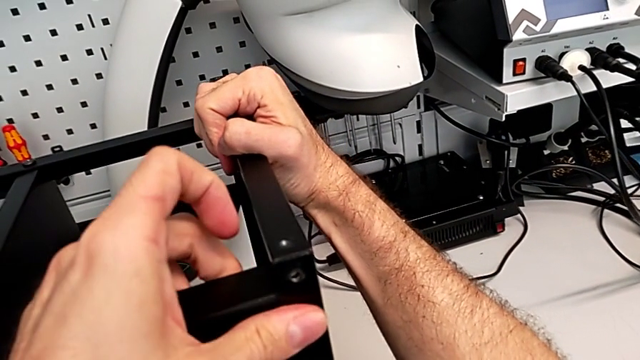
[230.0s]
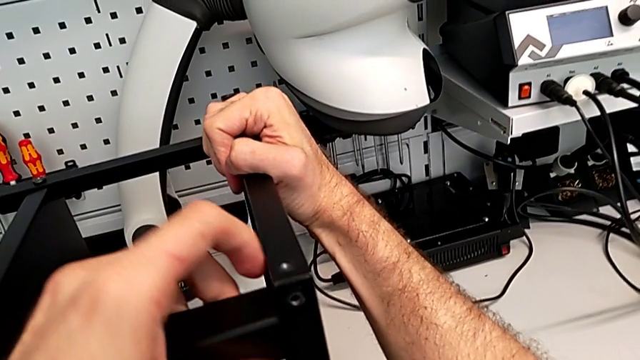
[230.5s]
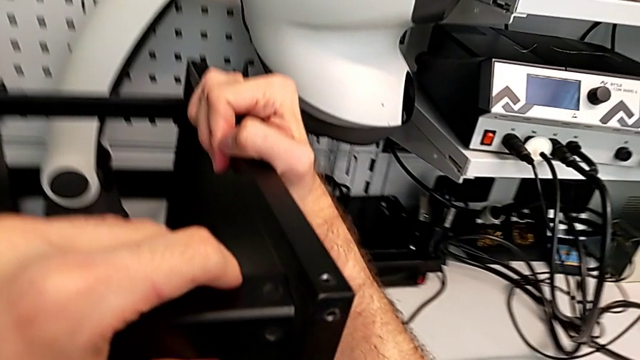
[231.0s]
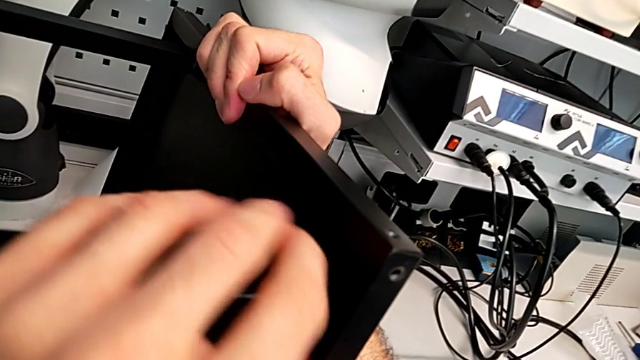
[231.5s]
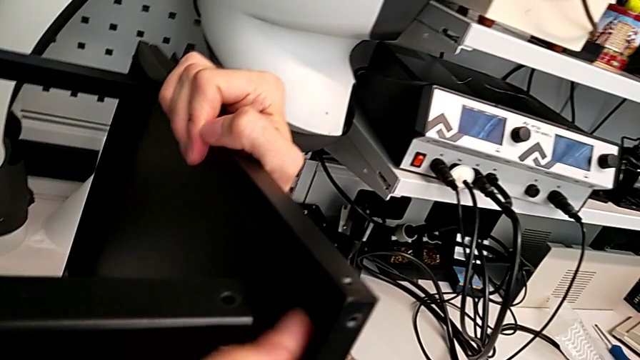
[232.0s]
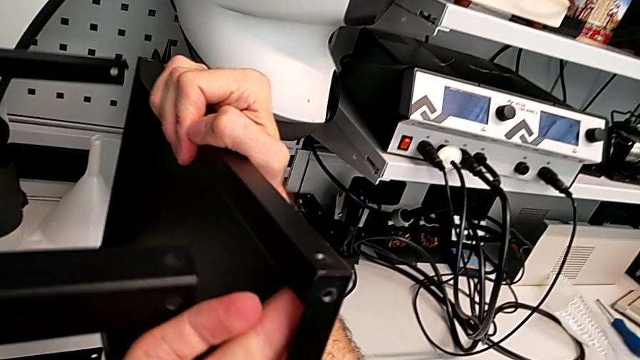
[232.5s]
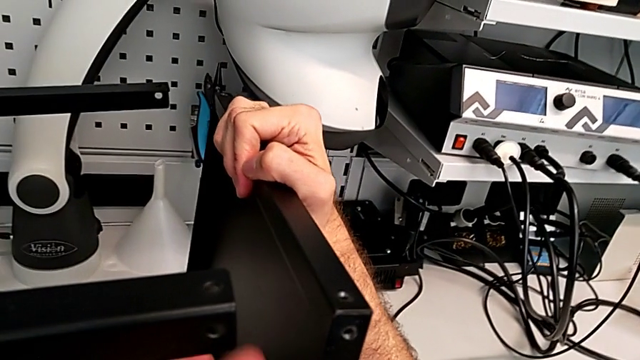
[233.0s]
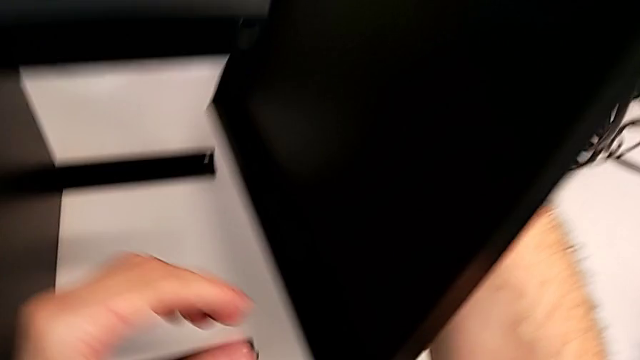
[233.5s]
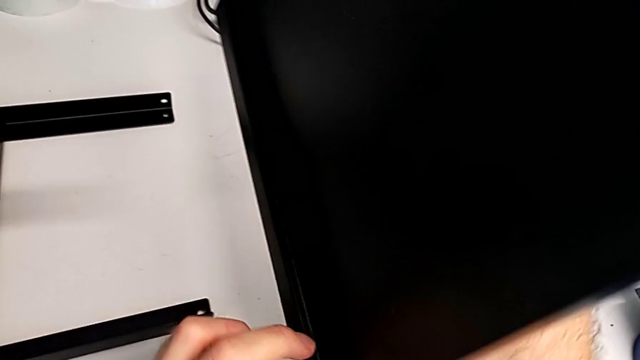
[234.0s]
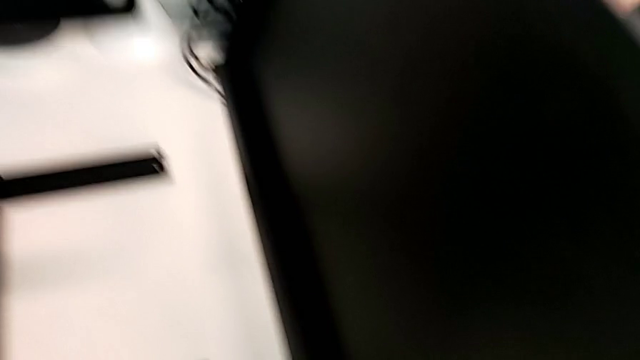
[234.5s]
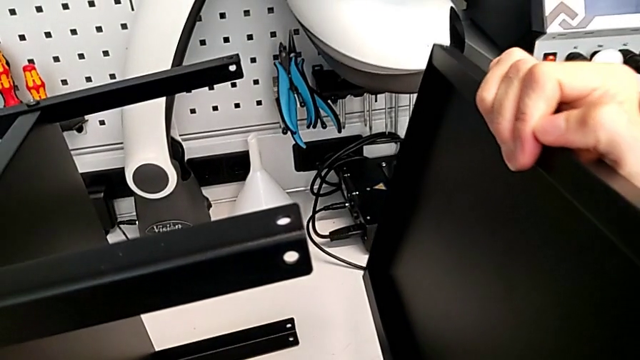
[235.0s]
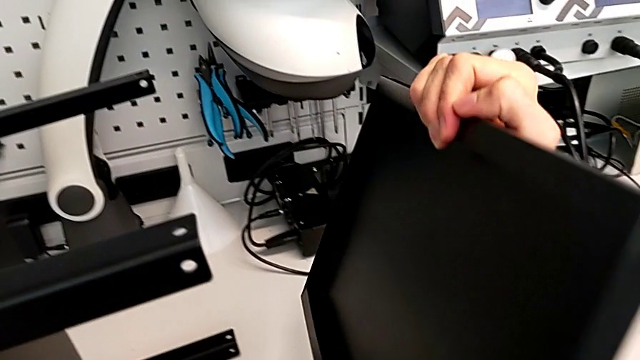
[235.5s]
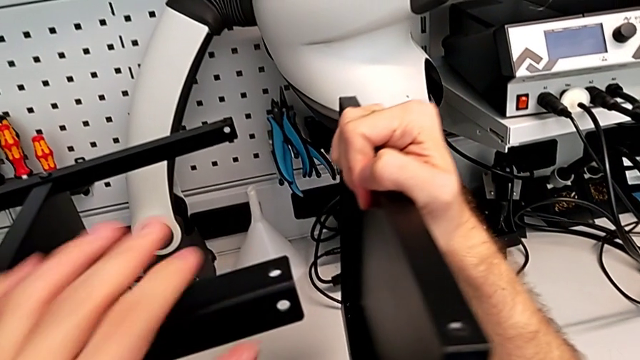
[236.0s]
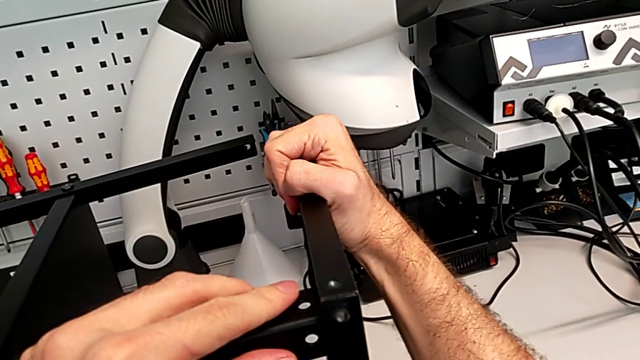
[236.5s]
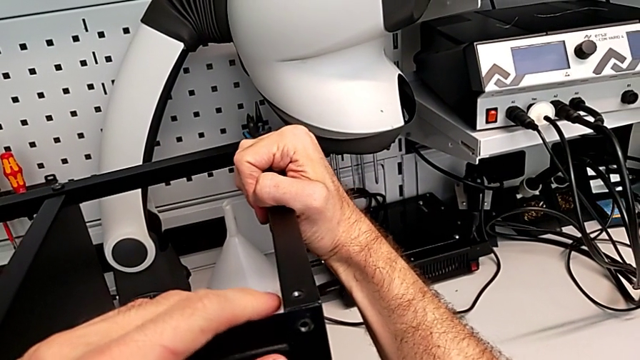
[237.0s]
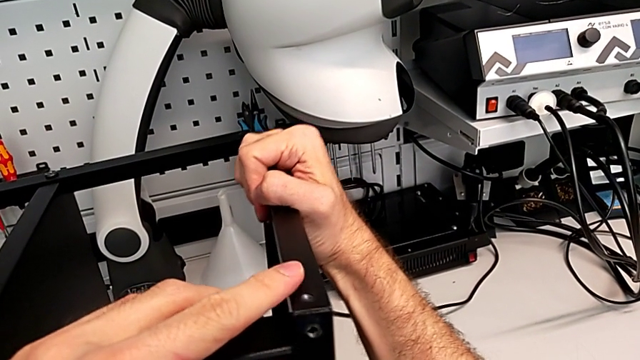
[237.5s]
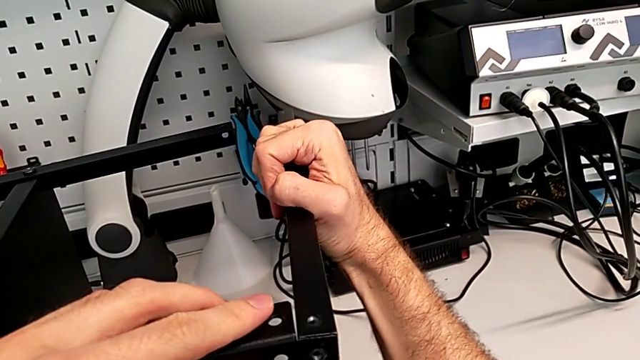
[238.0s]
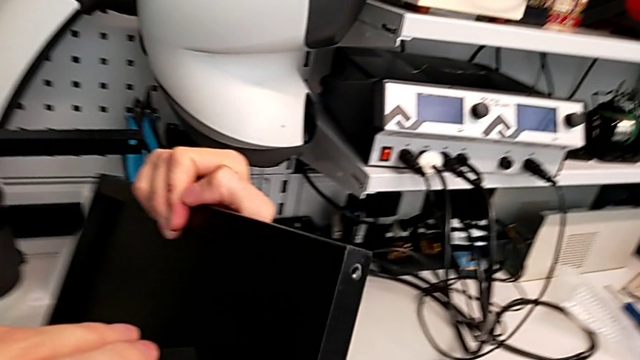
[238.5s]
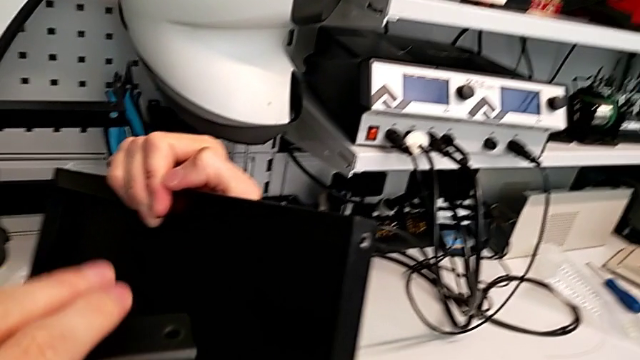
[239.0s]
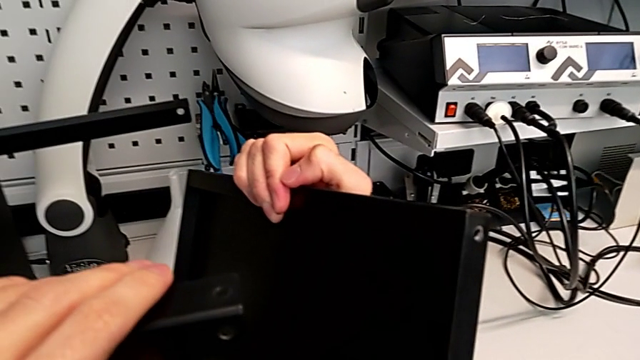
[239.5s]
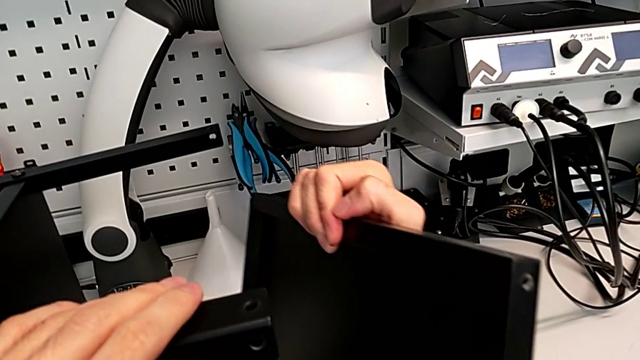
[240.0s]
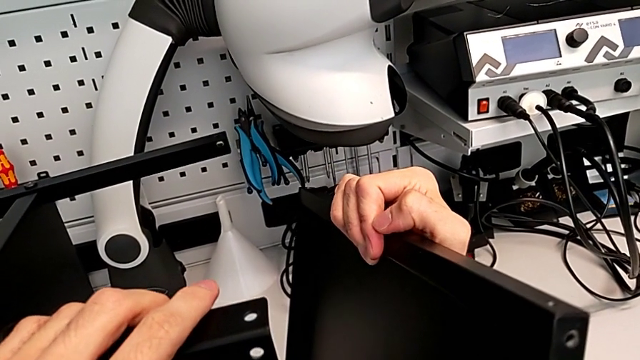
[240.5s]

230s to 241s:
The camera wearer is placing the highest table. They align the top tray, disassemble it, align it and disassemble it.

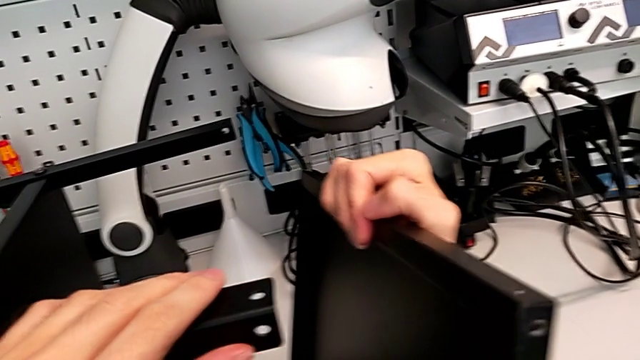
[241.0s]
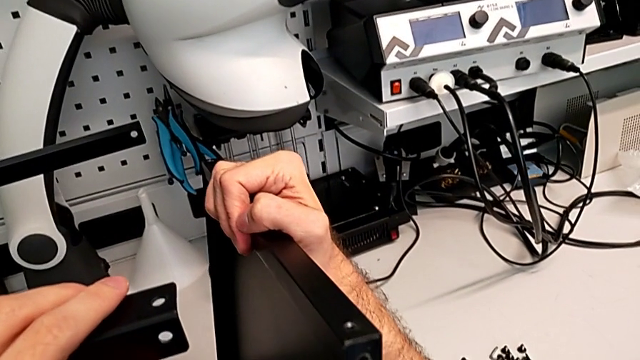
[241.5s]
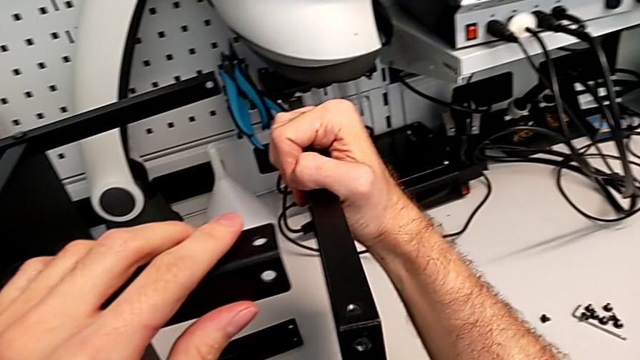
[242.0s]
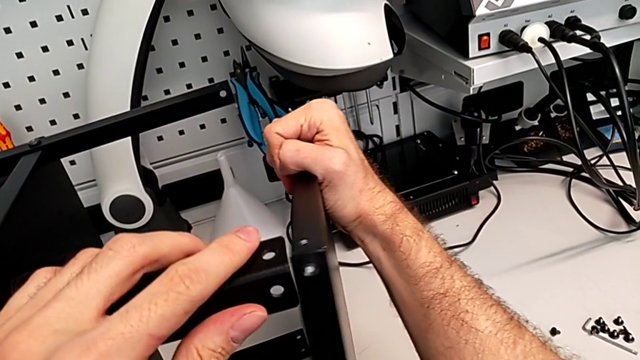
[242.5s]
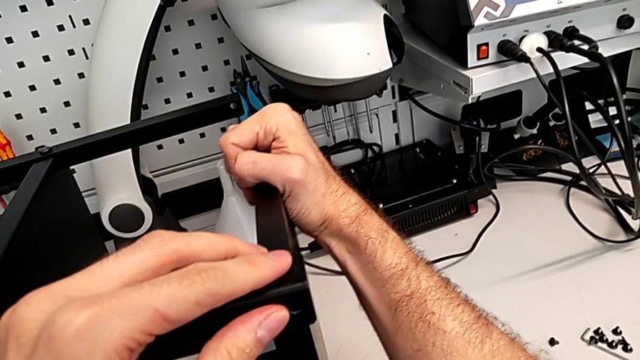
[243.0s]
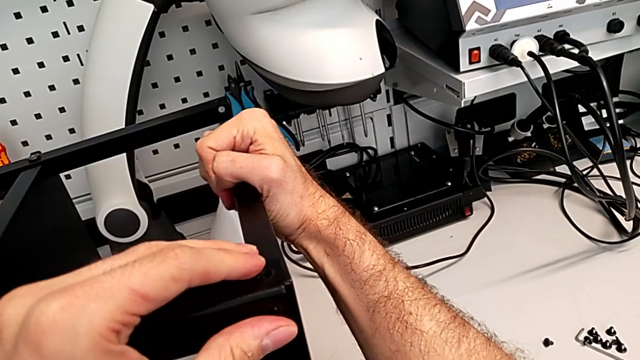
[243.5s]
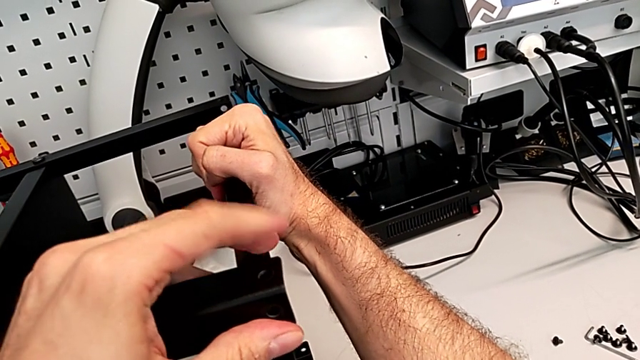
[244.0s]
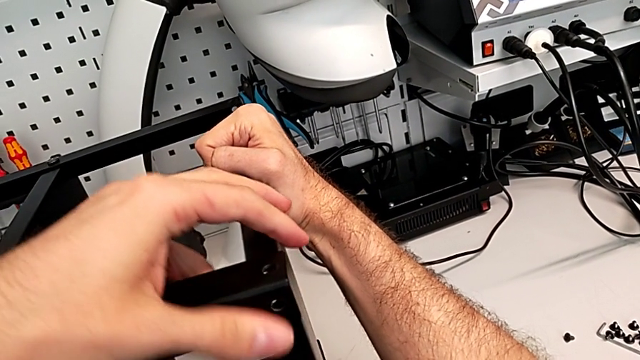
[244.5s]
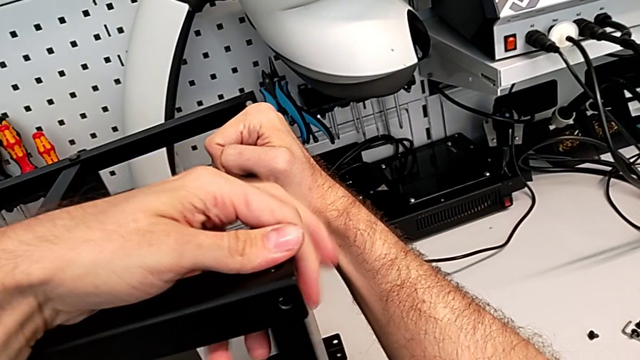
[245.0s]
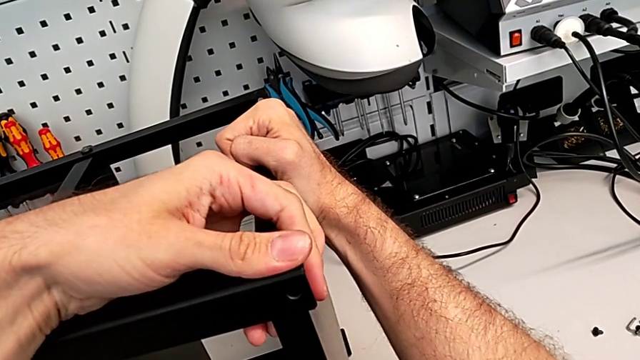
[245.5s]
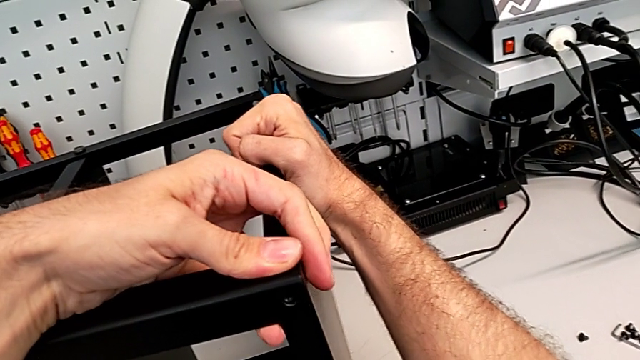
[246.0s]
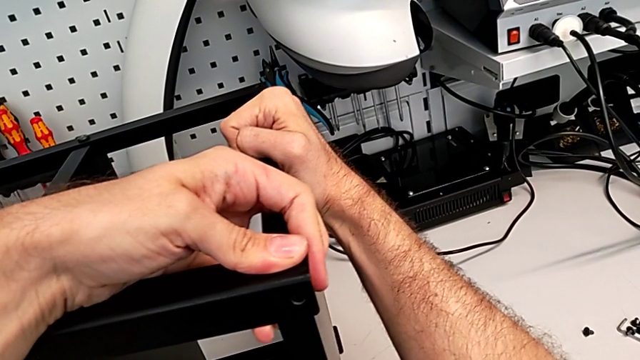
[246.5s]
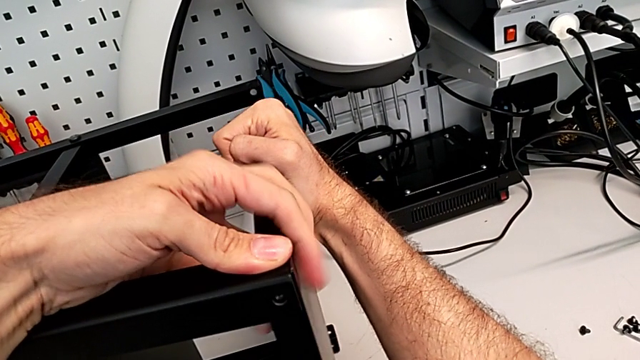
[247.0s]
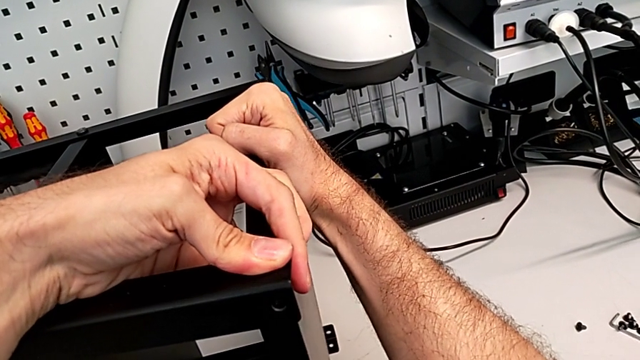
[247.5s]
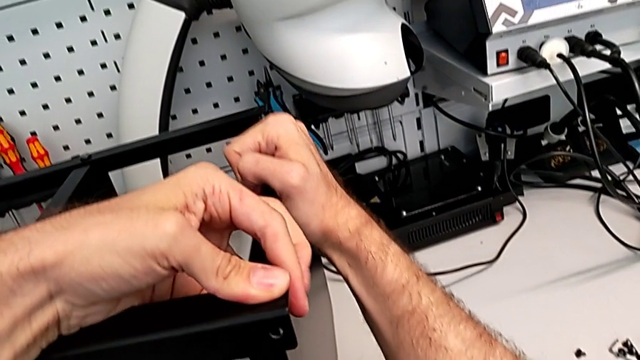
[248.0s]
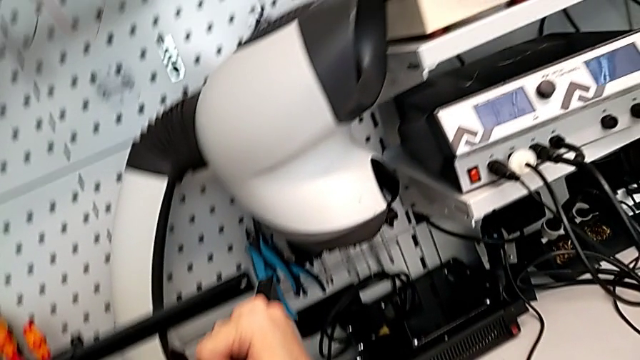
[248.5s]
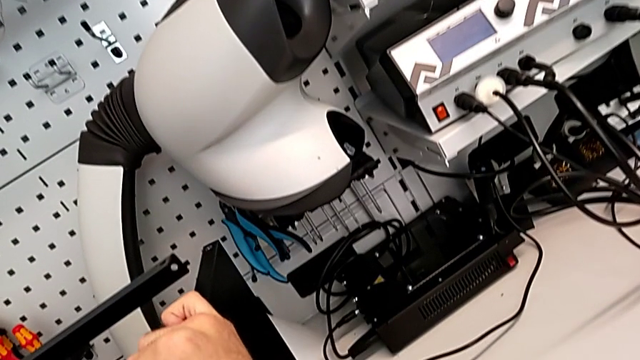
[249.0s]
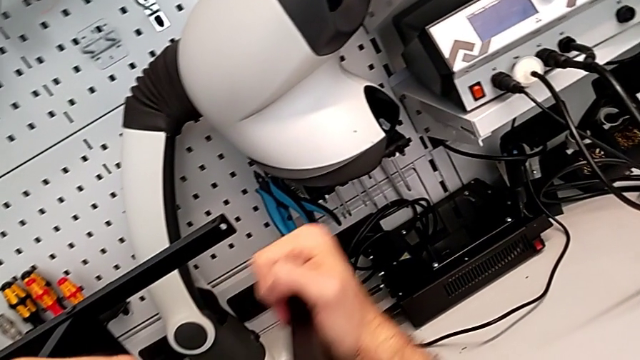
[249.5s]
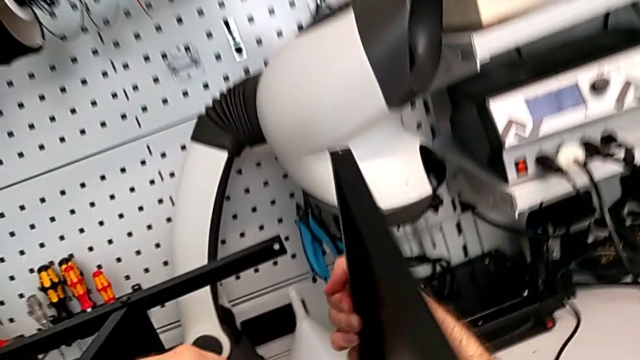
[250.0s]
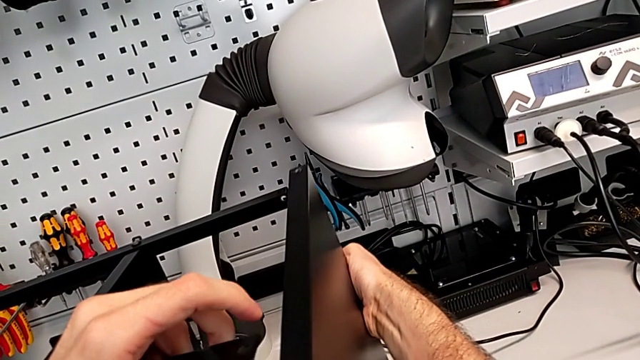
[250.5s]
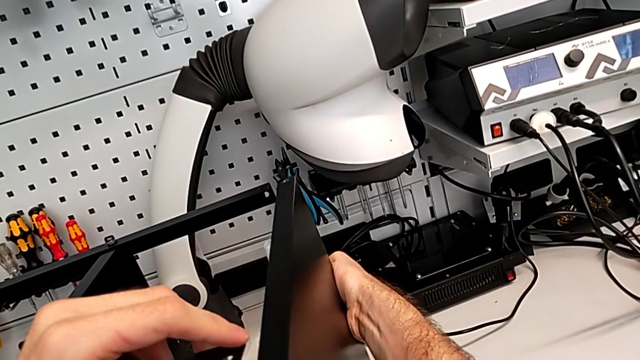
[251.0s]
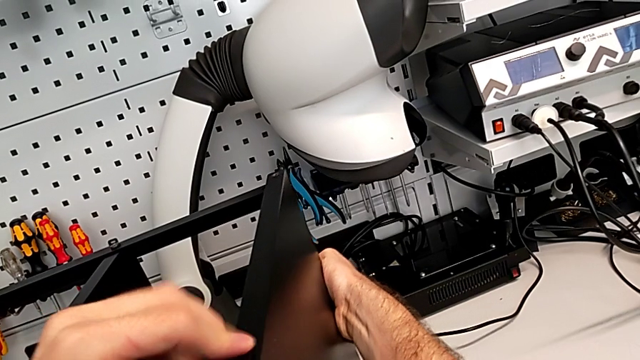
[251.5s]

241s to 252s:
The camera wearer is placing the highest table. They wrongly align the top tray with the legs, but it is in the wrong direction, rotate it and align it.
